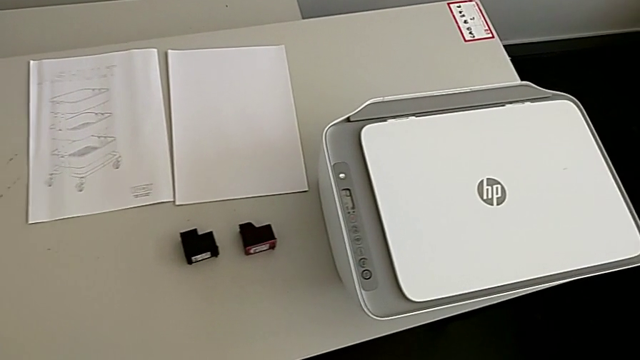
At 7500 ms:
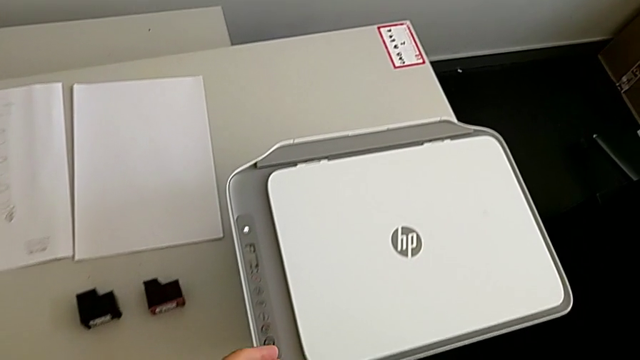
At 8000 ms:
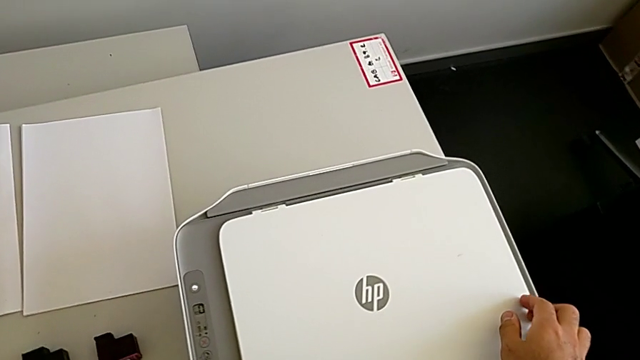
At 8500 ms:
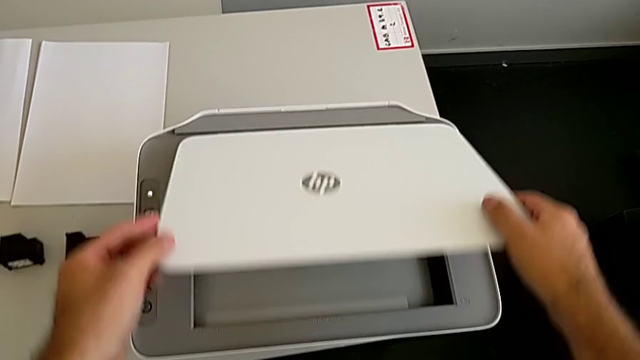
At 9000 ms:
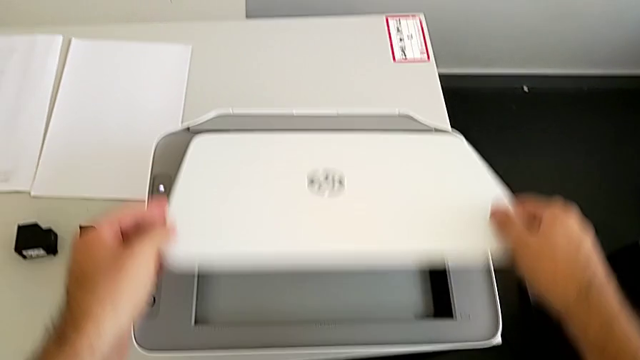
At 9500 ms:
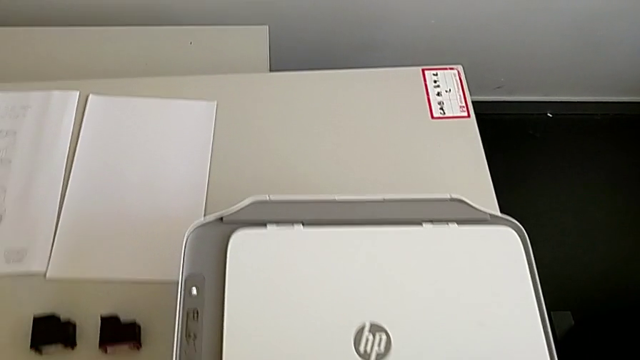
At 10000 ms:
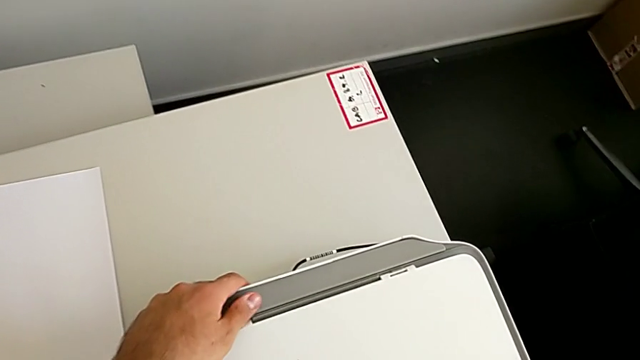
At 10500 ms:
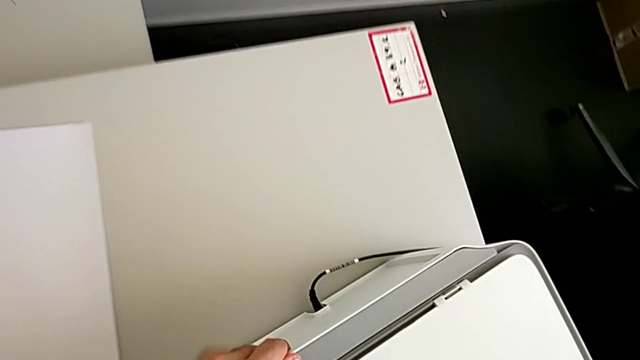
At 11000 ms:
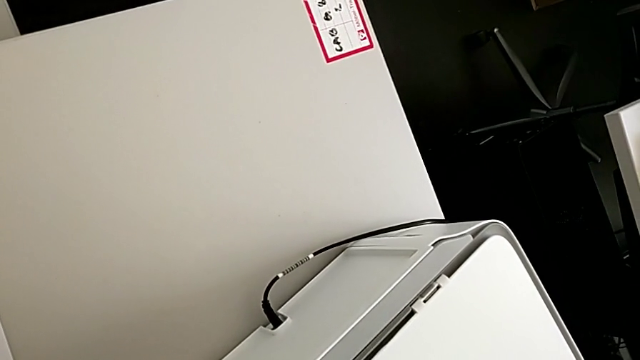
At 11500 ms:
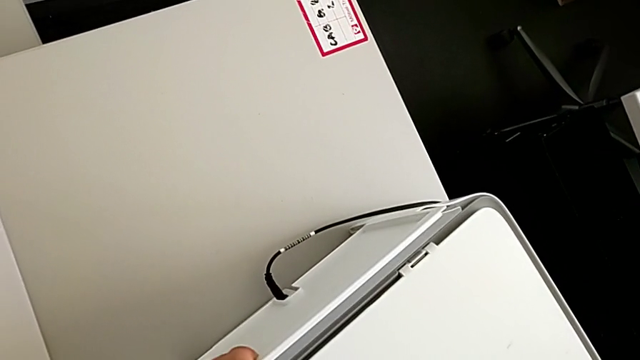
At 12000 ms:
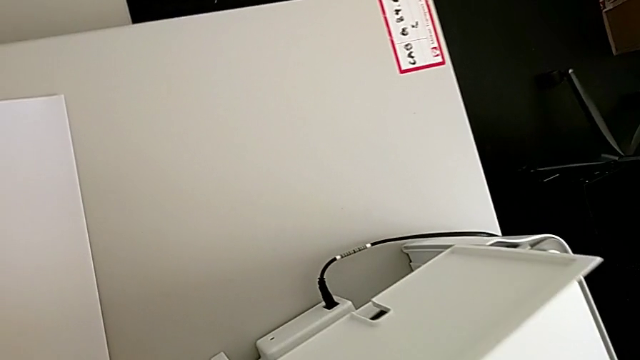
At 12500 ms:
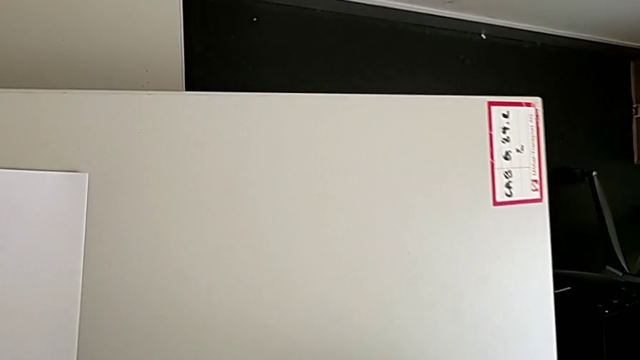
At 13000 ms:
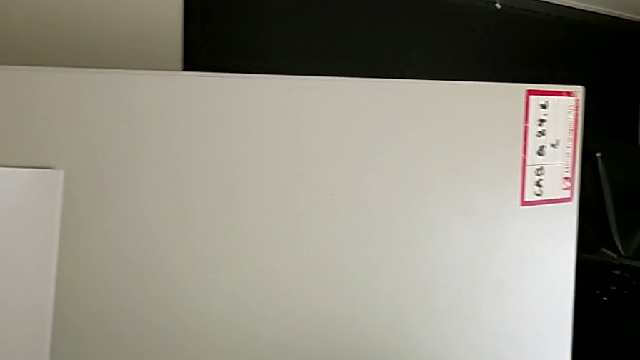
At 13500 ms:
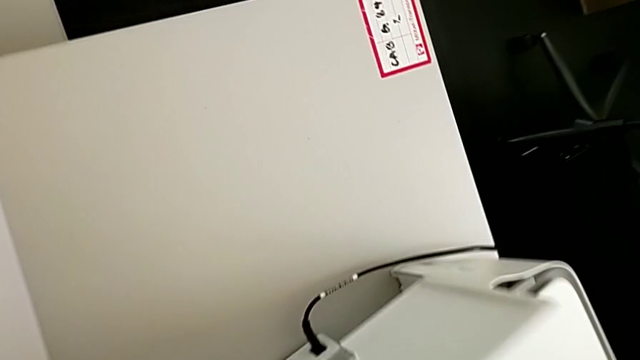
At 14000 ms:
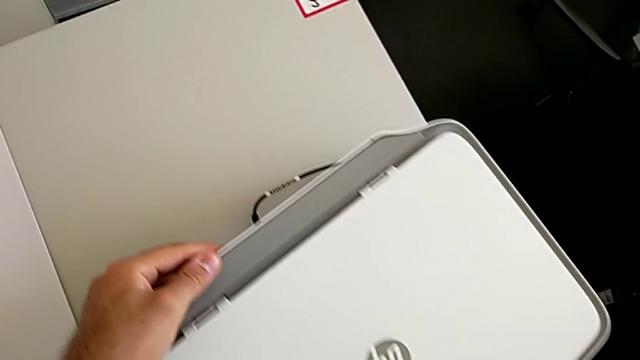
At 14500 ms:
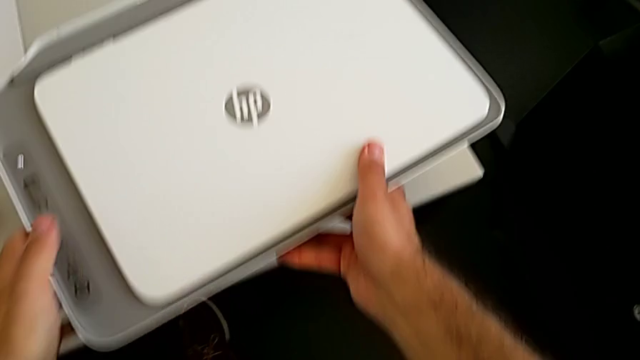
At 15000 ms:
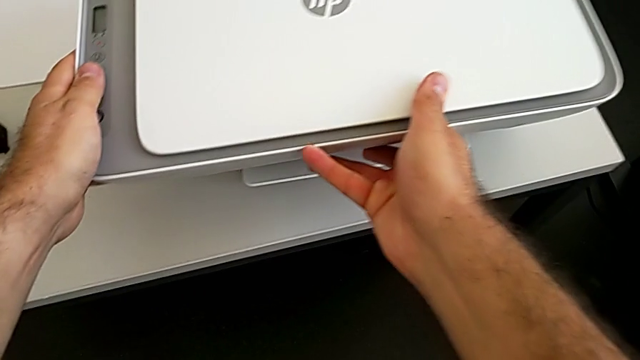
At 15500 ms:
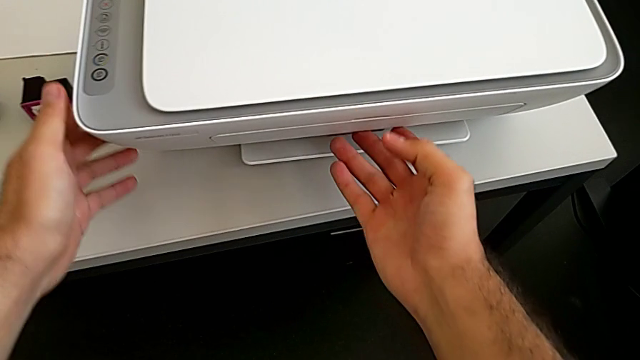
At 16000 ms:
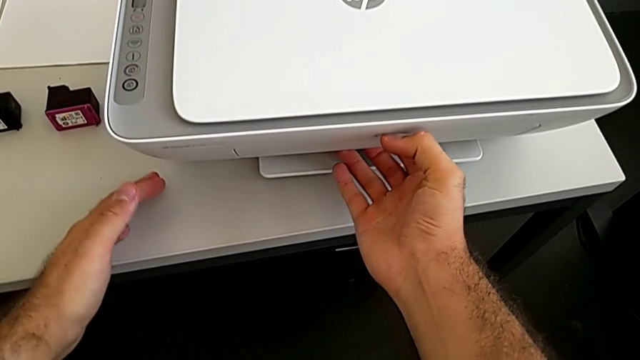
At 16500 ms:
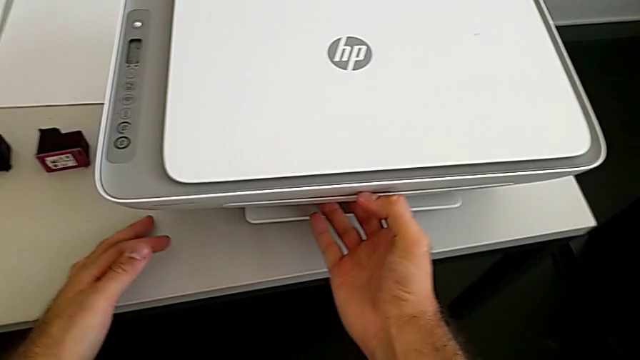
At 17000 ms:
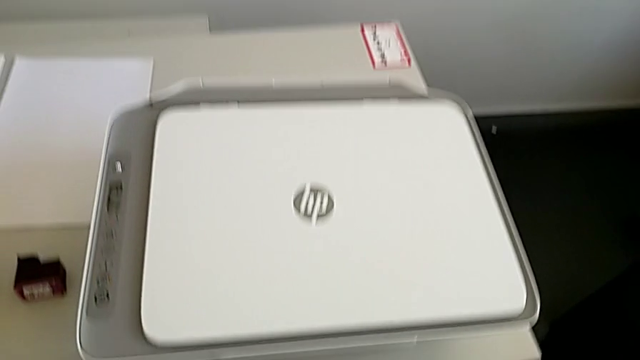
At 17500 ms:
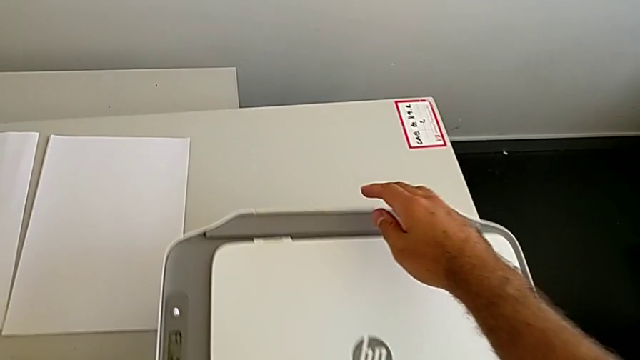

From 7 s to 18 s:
The camera wearer is loading a paper stack into the printer. They wrongly grab and lift the copy gate, grab the rear paper tray, lift it and grab the front paper tray.

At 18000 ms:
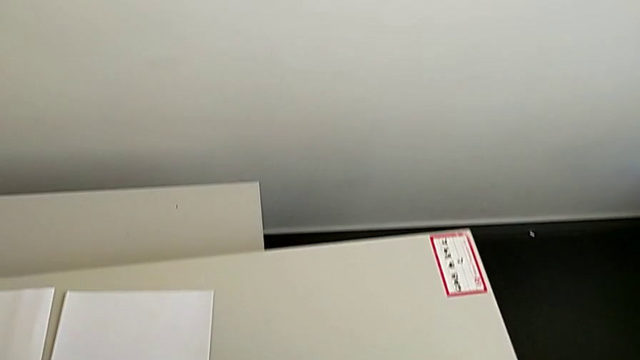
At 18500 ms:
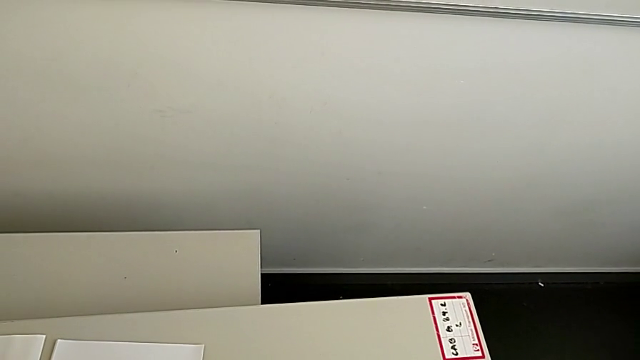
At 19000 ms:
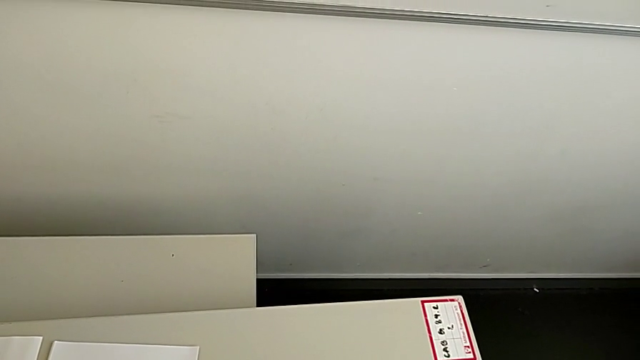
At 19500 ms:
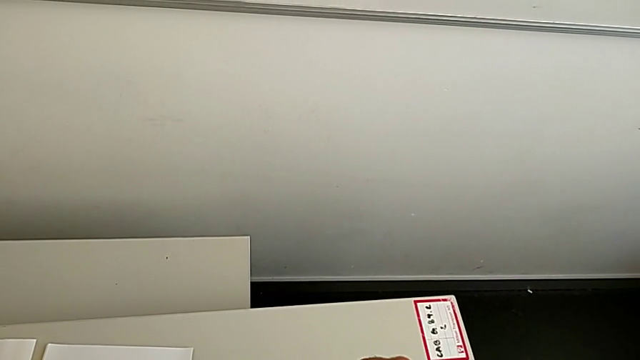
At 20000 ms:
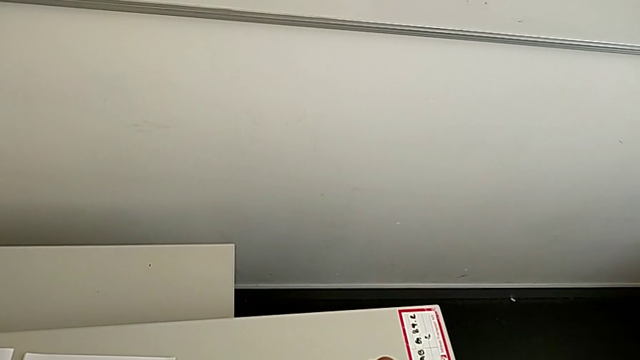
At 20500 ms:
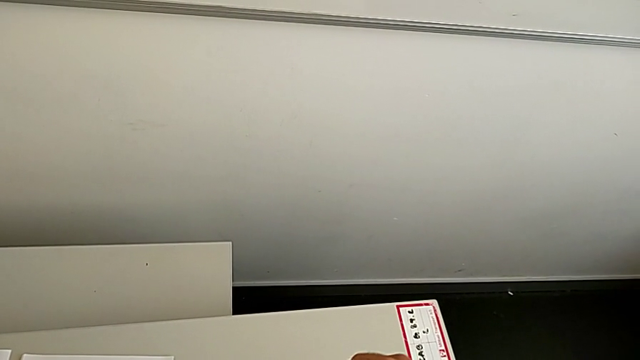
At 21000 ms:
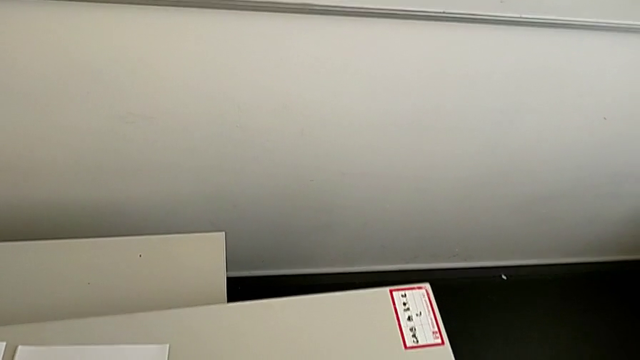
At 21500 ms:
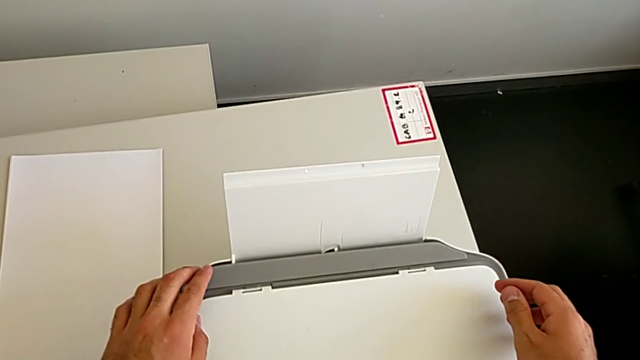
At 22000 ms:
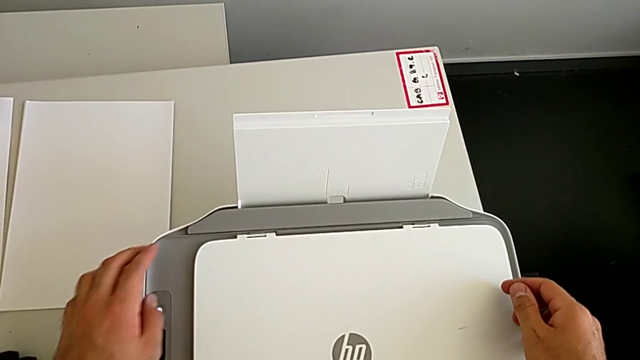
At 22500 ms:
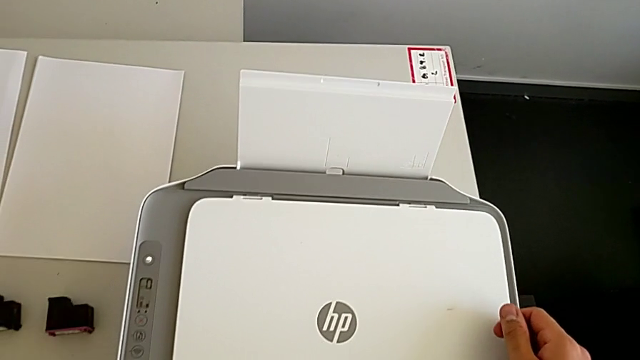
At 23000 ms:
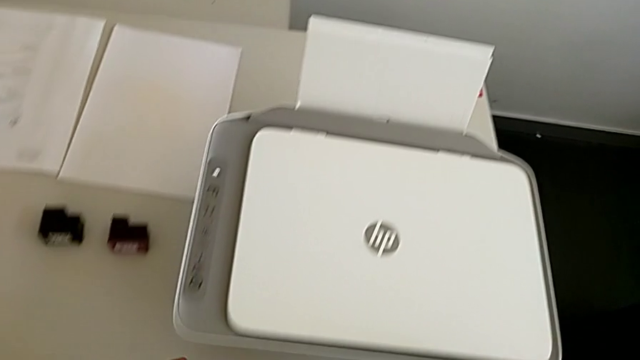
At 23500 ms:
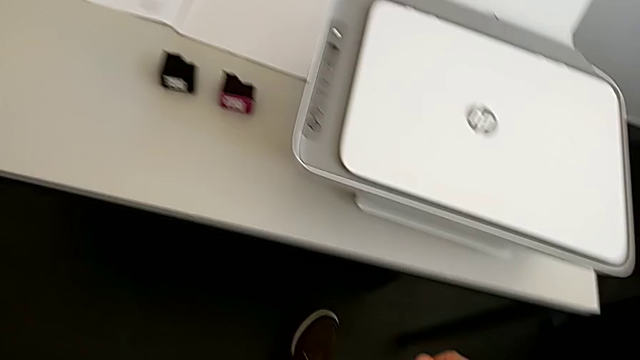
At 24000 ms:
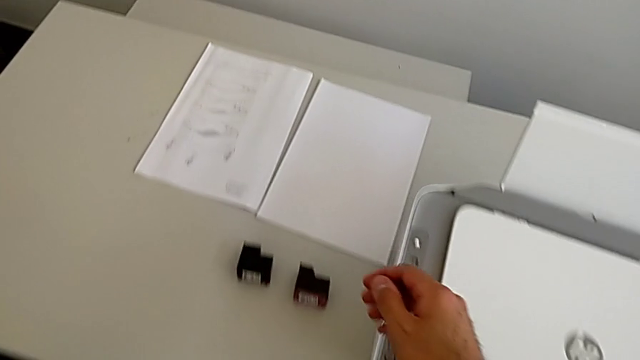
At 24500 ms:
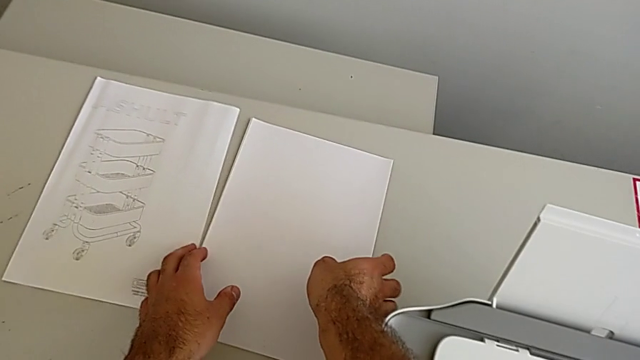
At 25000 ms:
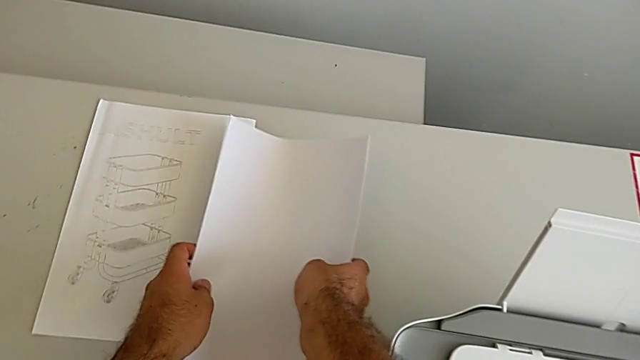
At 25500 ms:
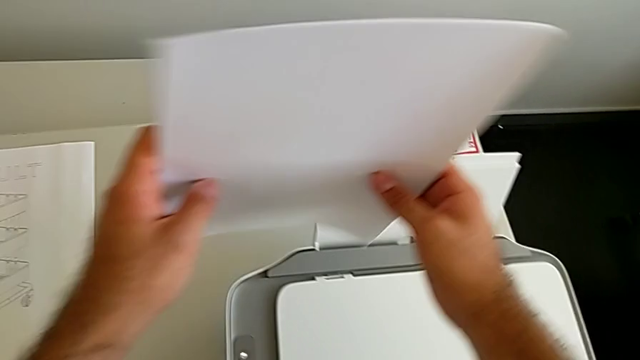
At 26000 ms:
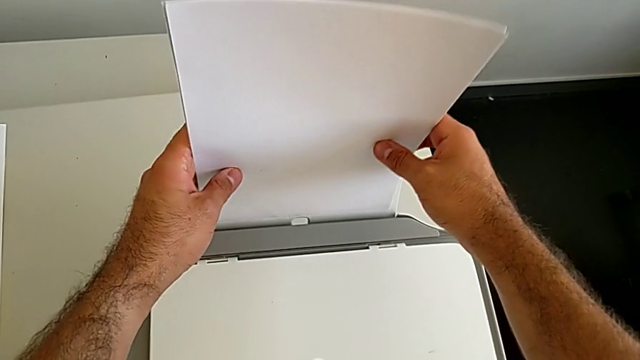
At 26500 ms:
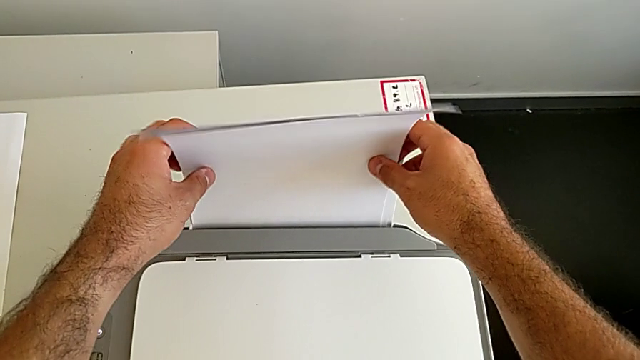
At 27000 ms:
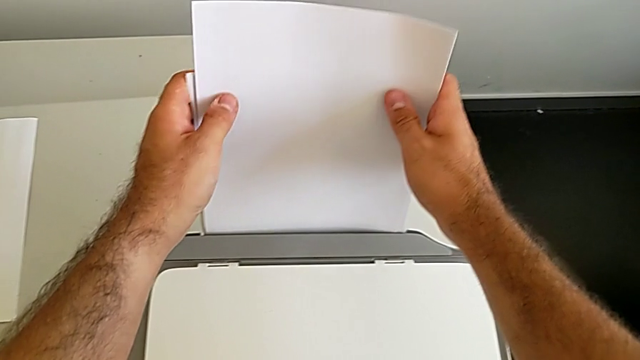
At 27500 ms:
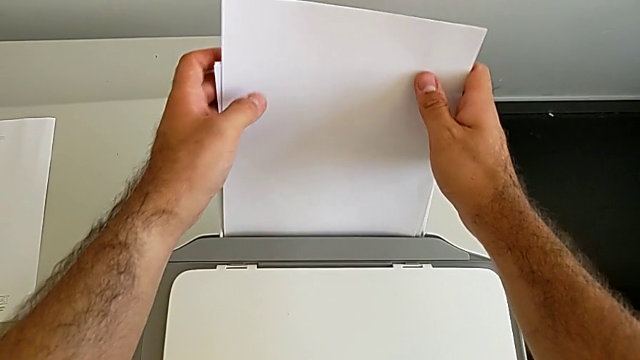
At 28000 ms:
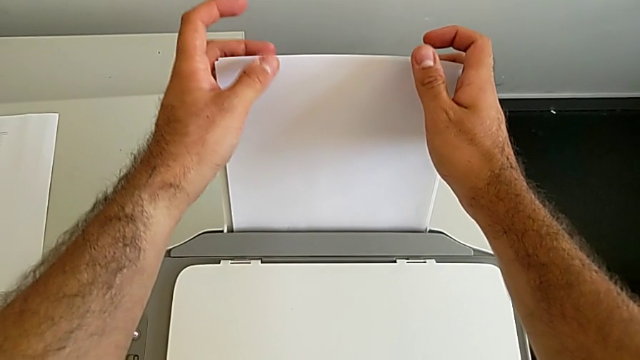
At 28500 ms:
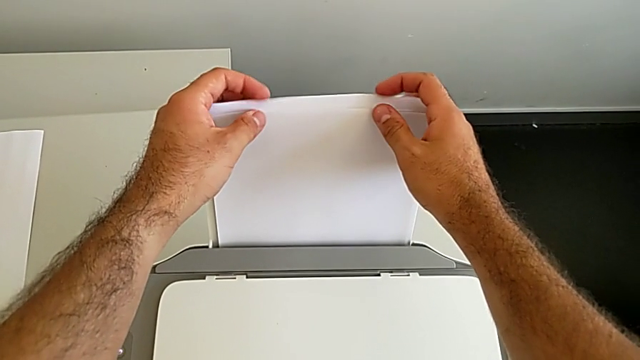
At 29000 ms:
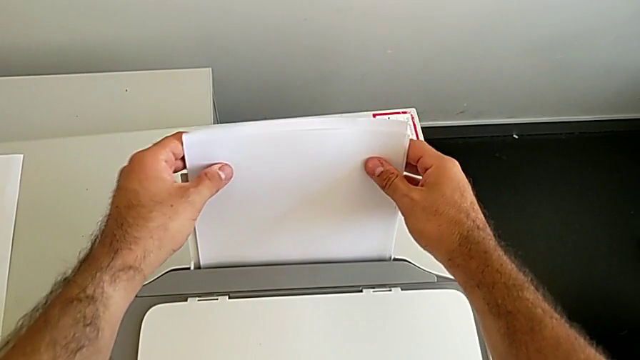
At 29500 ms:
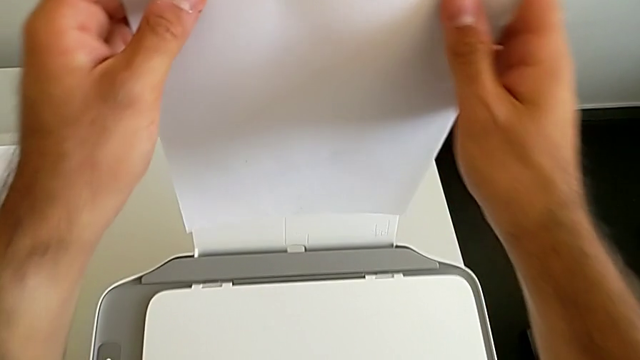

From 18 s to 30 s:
The camera wearer is loading a paper stack into the printer. They grab the rear paper tray, lift it, withdraw the printer, grab the paper stack and begin to place it.
